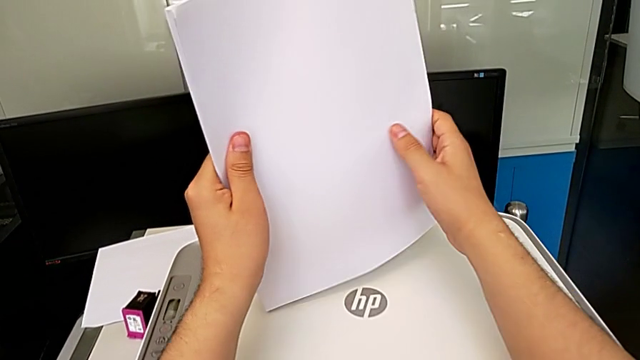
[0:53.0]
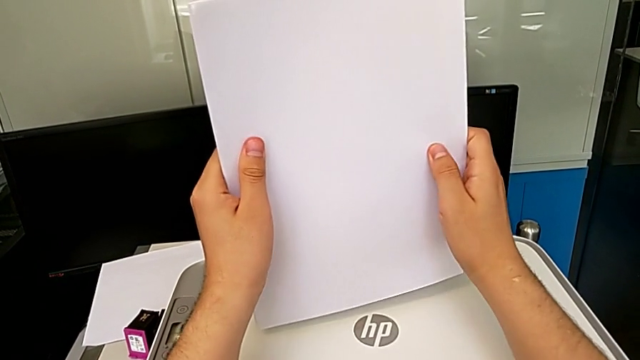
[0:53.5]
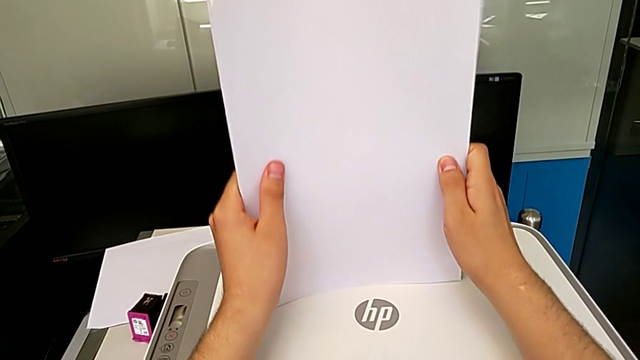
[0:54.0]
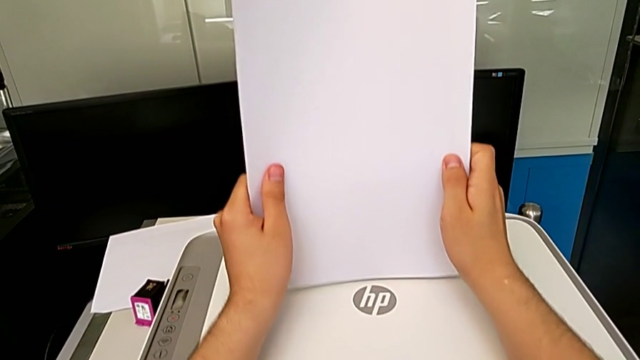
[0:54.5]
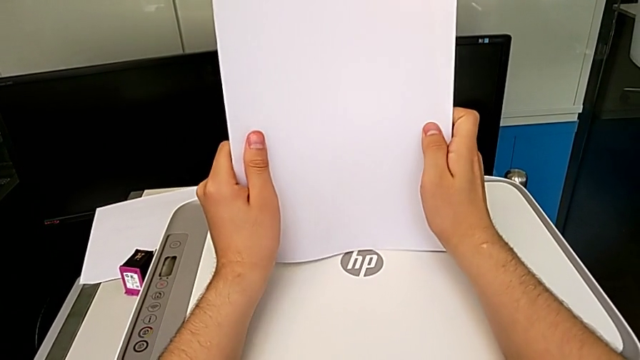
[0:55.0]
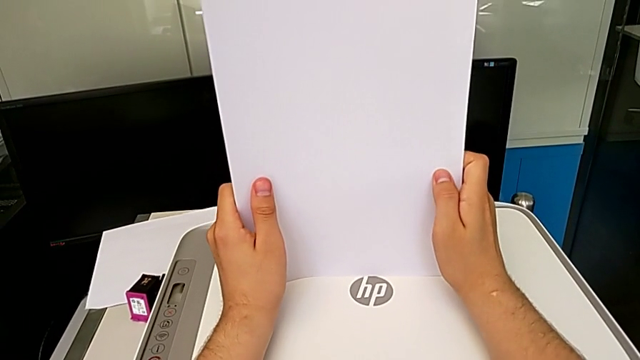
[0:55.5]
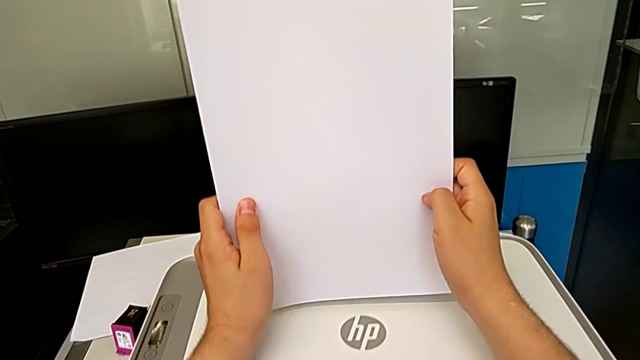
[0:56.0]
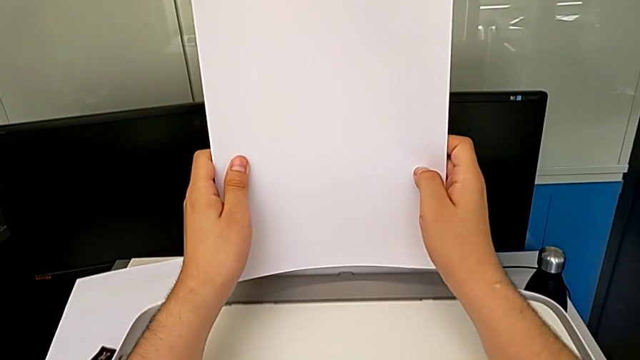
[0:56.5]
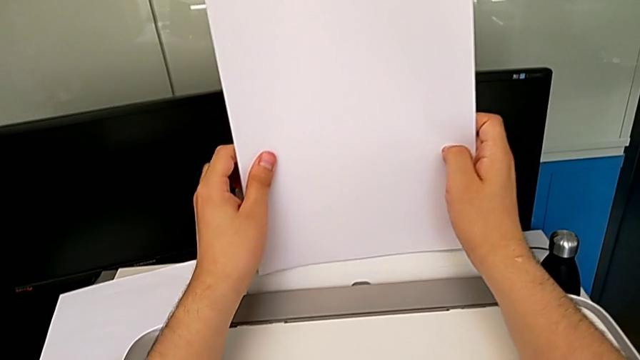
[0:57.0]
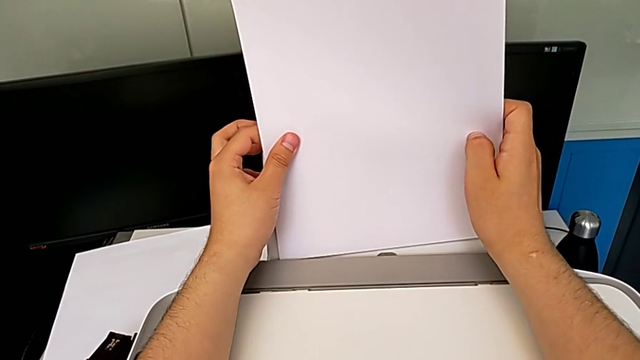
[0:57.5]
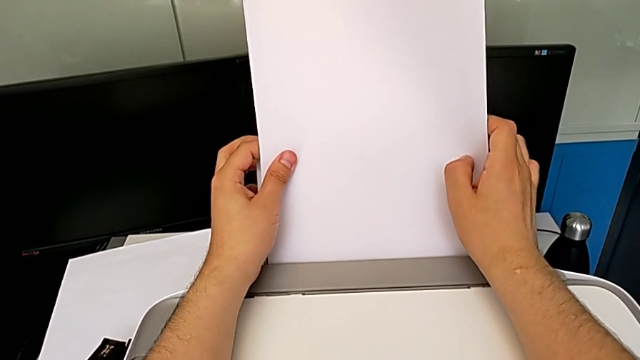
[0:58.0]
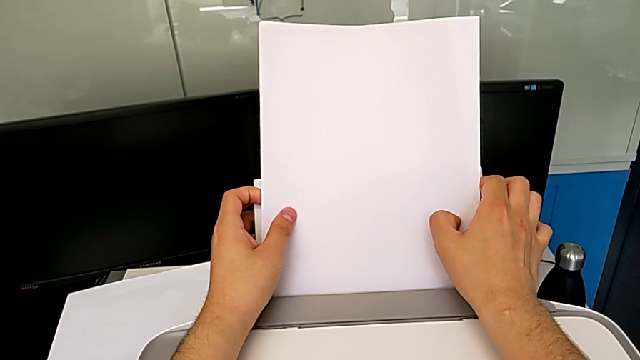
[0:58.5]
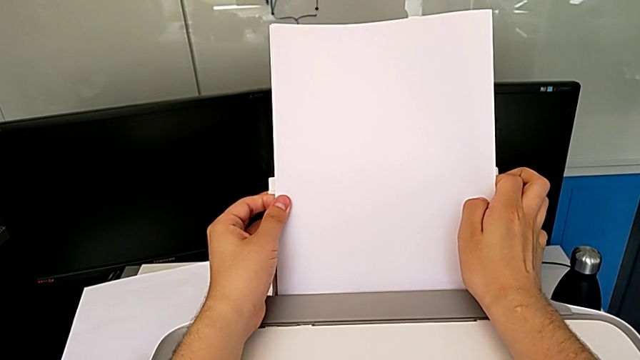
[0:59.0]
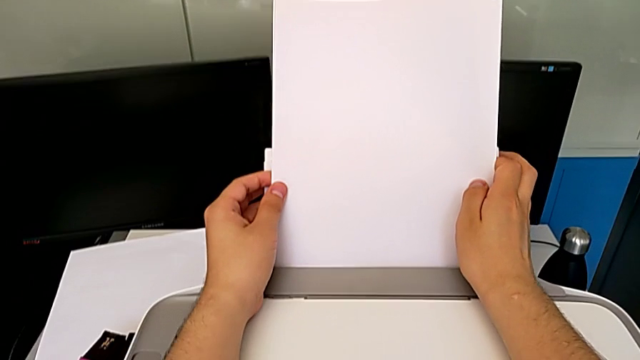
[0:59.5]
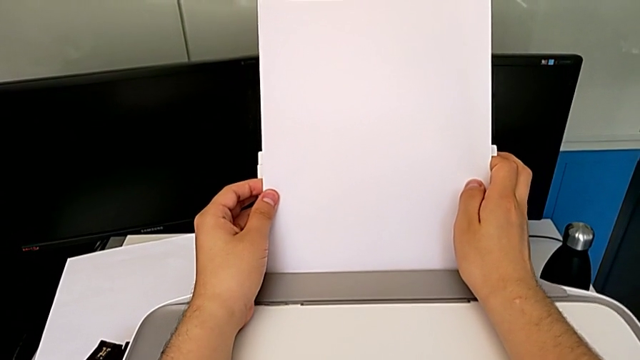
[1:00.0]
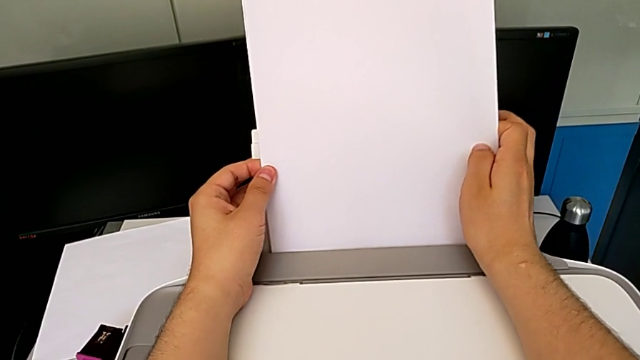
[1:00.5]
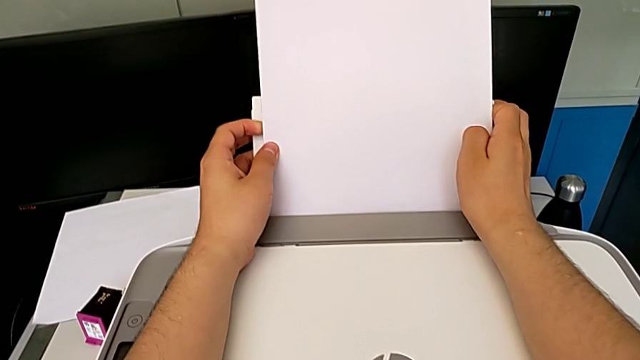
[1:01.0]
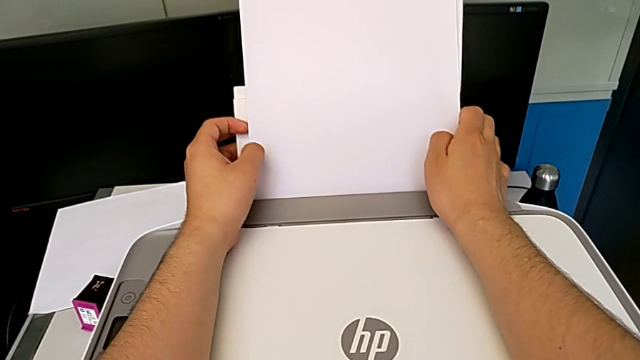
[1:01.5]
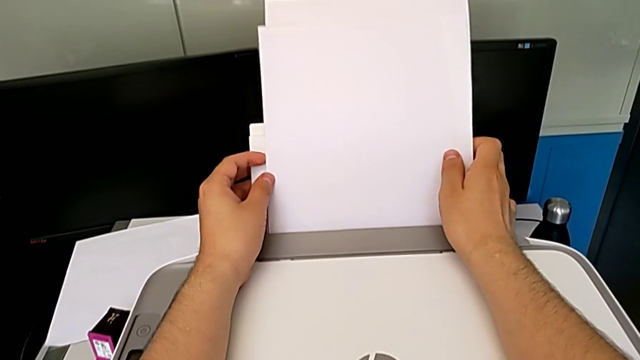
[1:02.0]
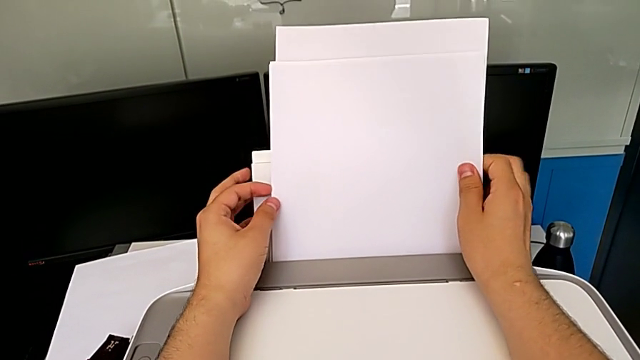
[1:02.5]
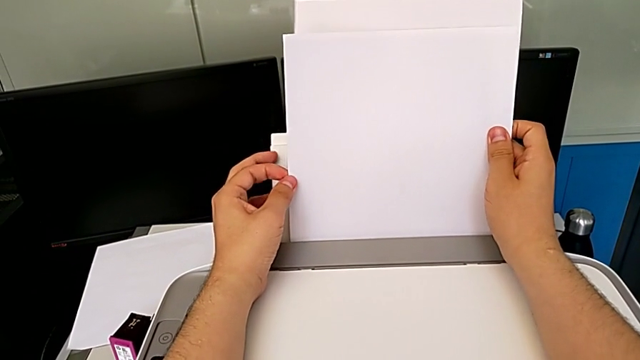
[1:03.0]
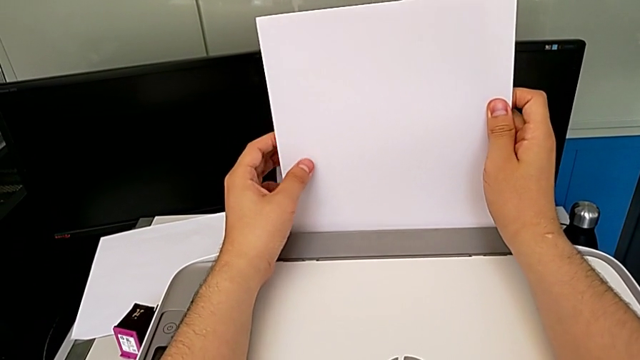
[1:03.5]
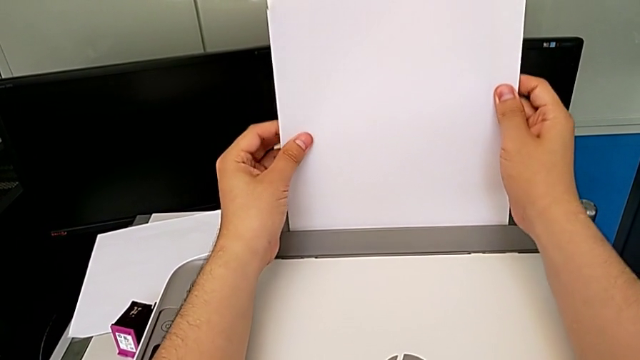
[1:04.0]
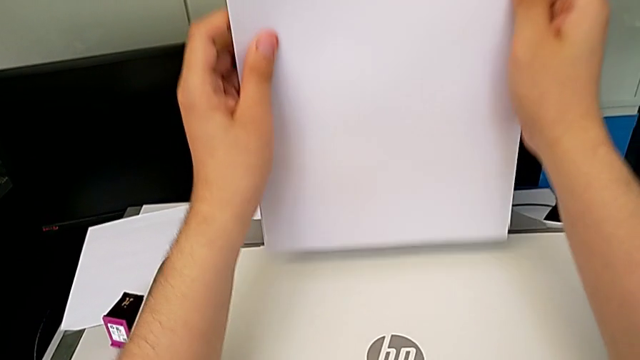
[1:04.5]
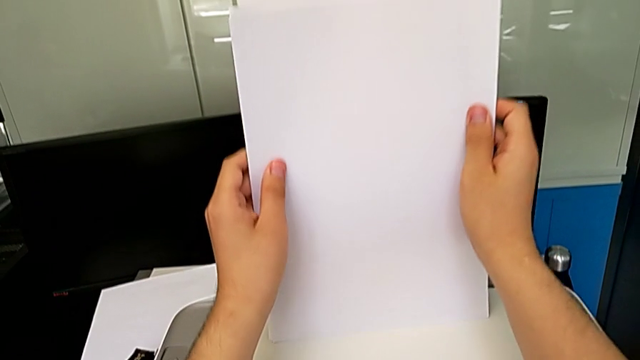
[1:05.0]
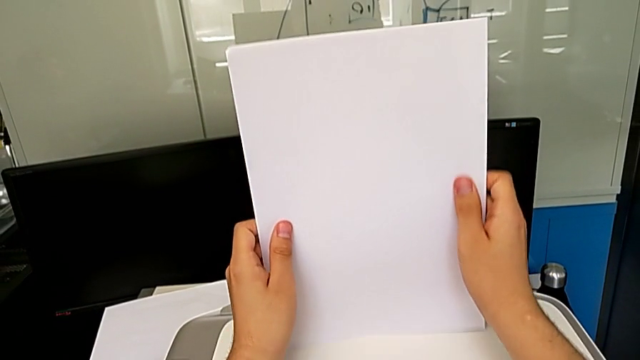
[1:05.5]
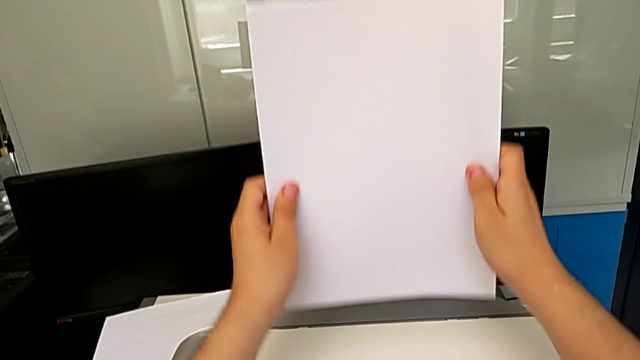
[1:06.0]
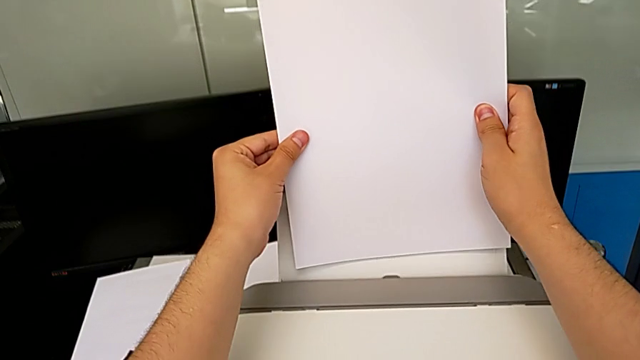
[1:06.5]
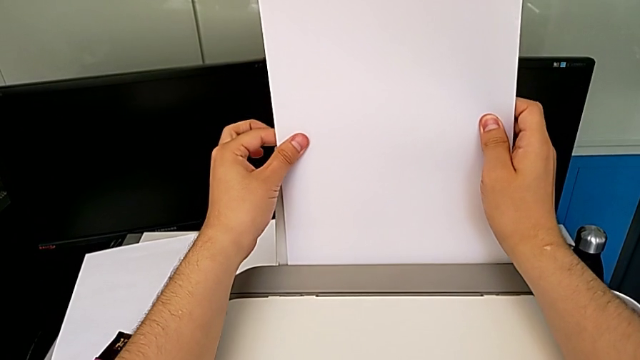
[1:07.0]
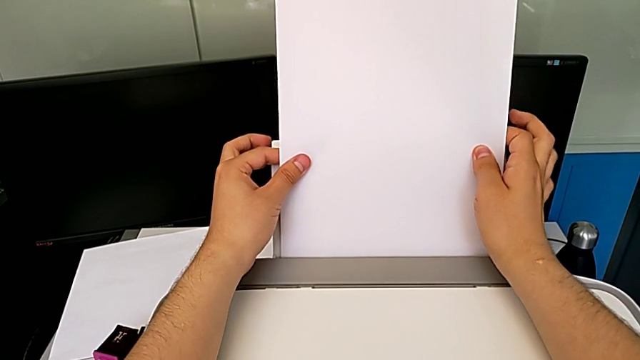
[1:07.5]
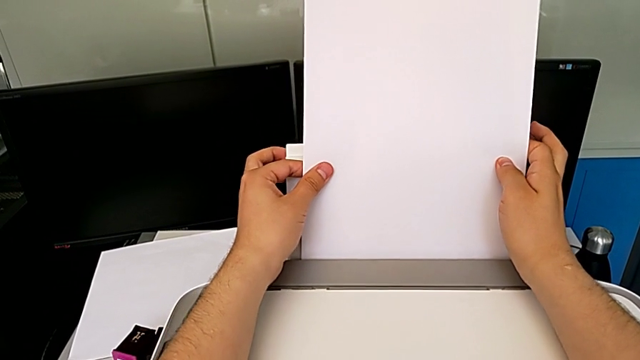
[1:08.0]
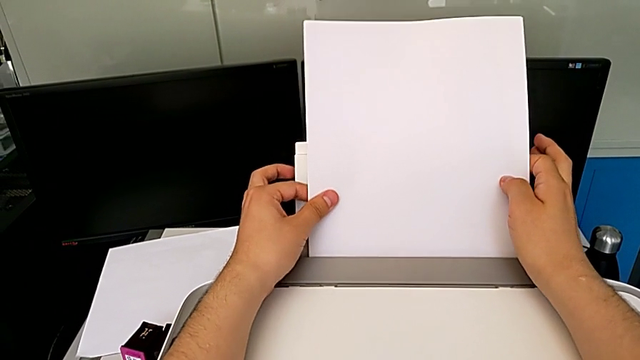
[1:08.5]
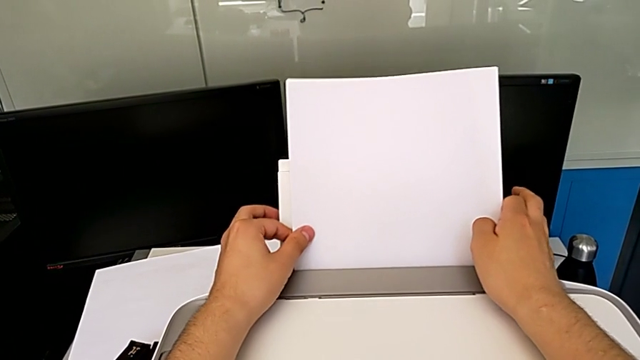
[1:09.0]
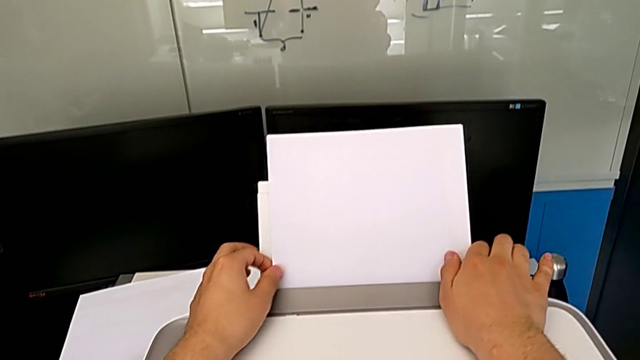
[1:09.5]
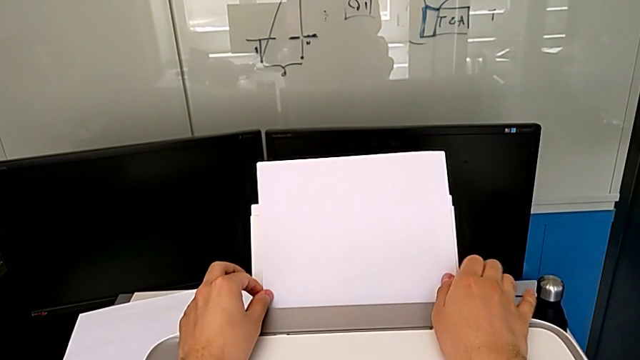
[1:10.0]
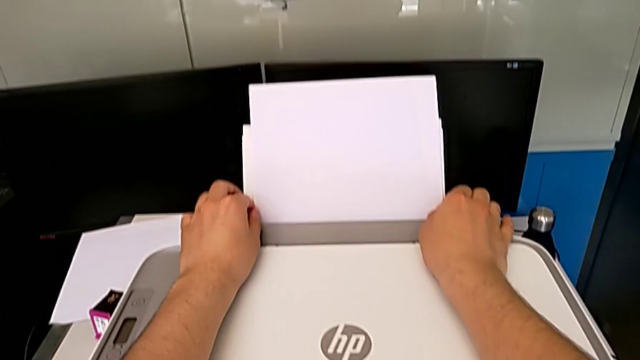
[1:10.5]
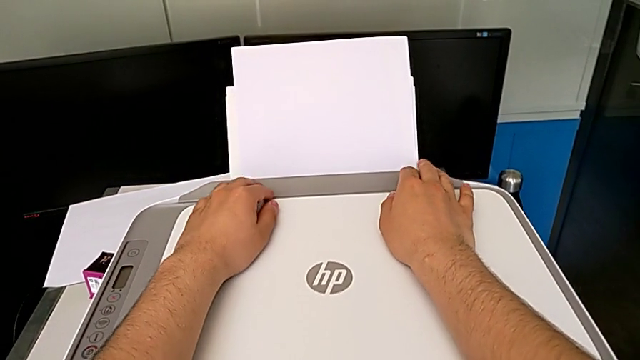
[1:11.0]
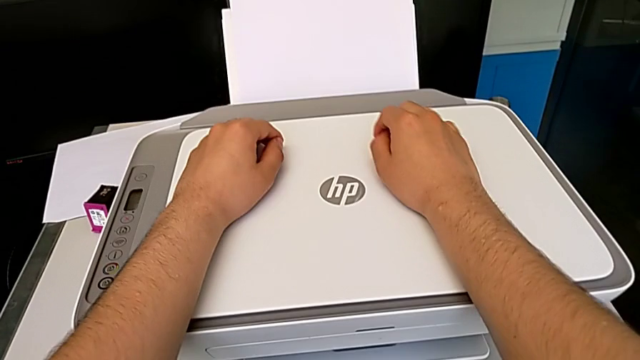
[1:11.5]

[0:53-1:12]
The camera wearer is loading a stack of papers into the printer. They align the paper stack, insert it, withdraw it, align it and insert it.

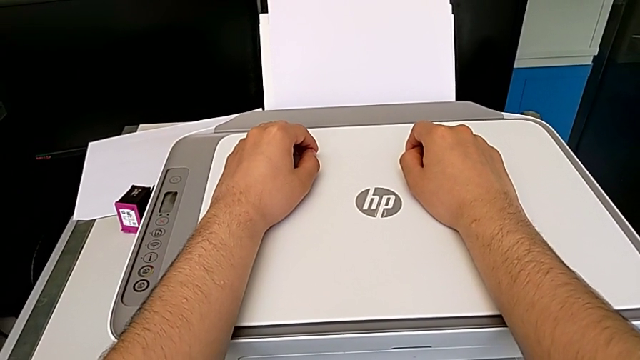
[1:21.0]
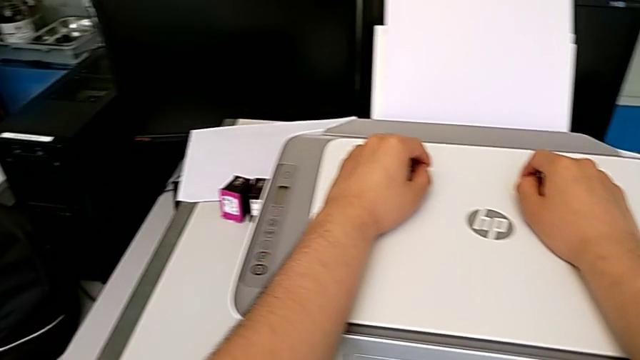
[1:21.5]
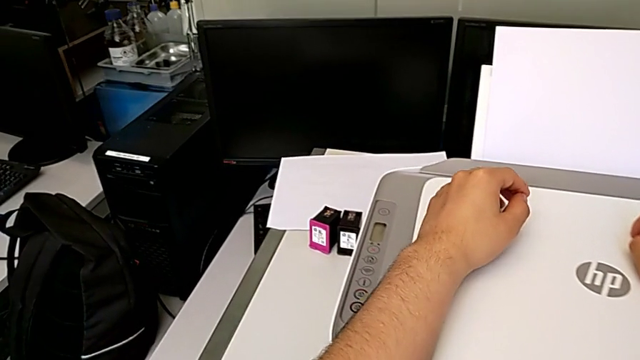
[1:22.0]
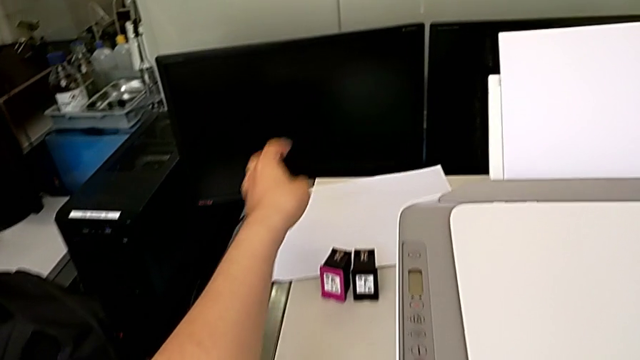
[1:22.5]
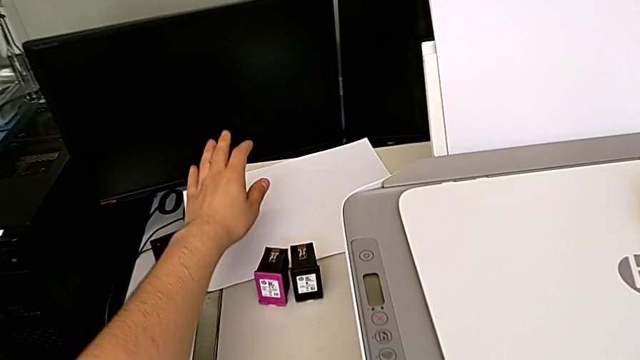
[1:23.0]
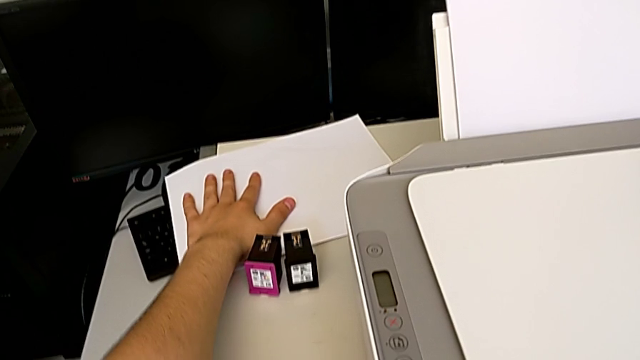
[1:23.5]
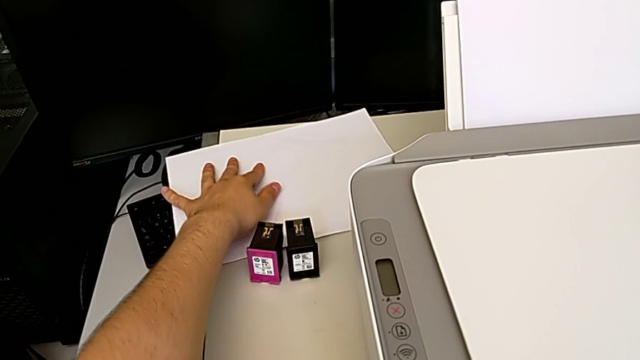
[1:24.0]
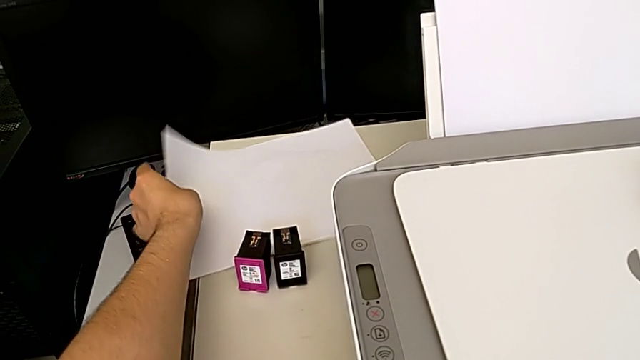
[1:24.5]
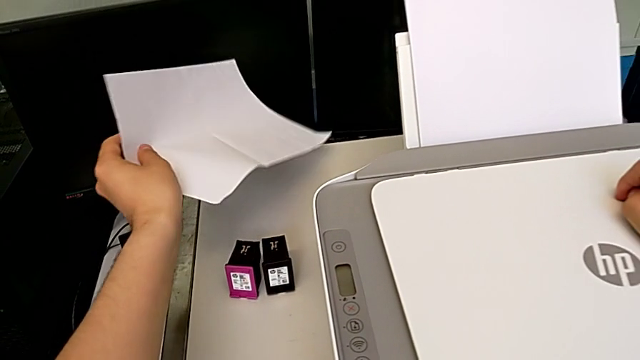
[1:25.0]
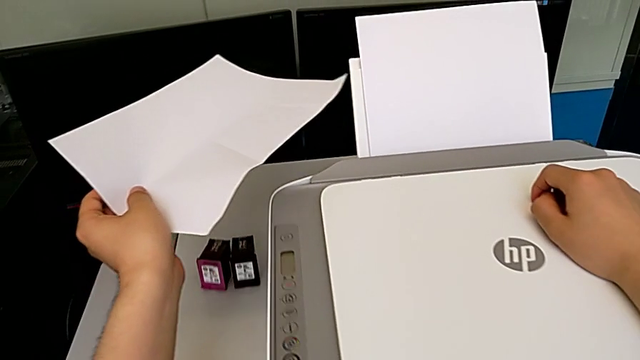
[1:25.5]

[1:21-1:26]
The camera wearer is taking a copy of something. They grab the paper stack.
